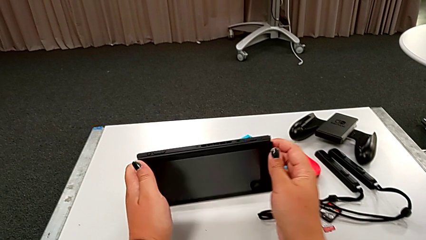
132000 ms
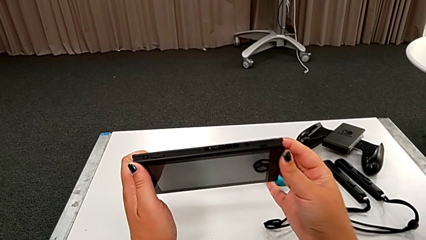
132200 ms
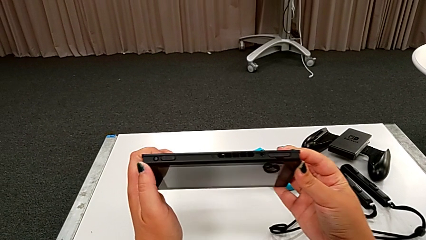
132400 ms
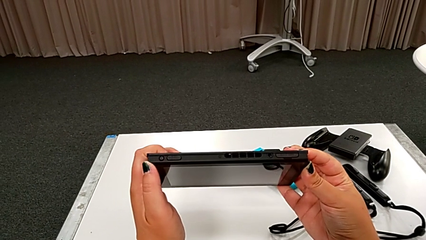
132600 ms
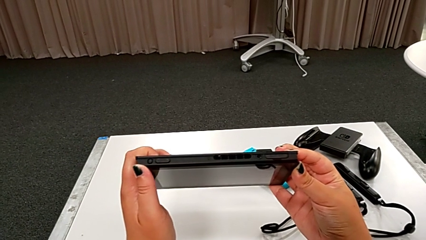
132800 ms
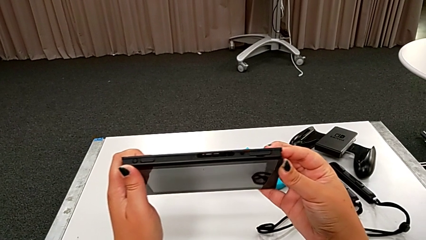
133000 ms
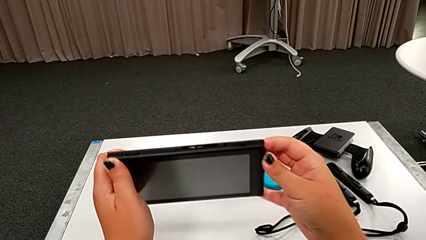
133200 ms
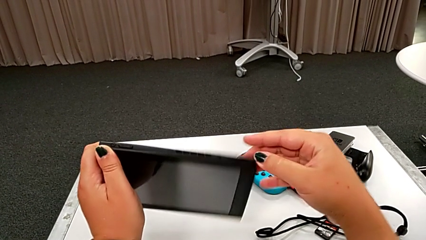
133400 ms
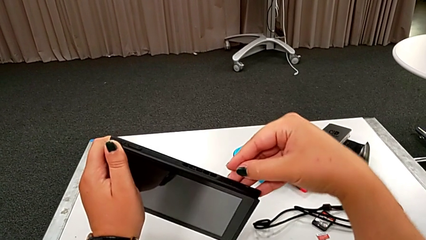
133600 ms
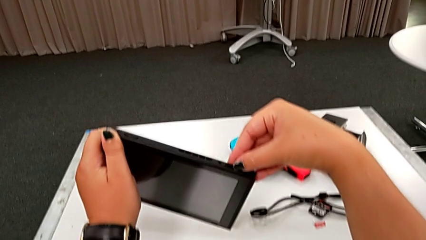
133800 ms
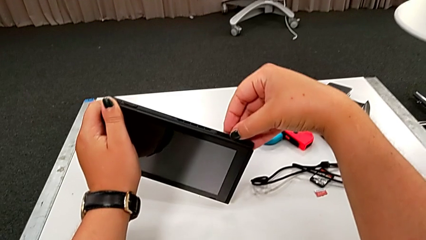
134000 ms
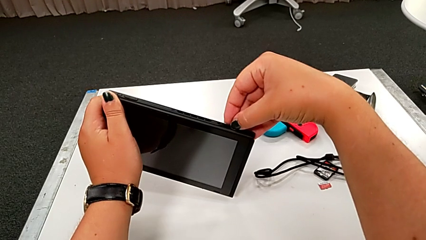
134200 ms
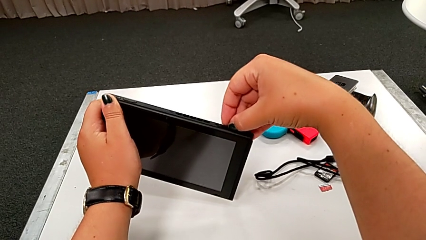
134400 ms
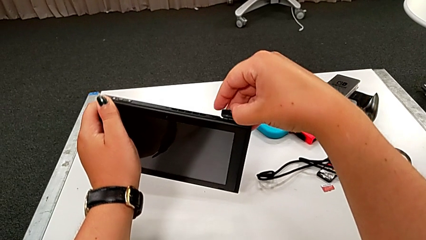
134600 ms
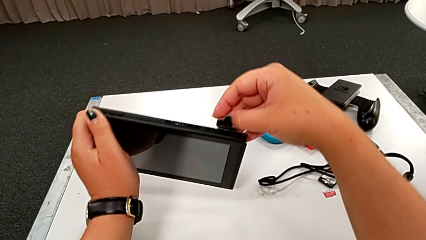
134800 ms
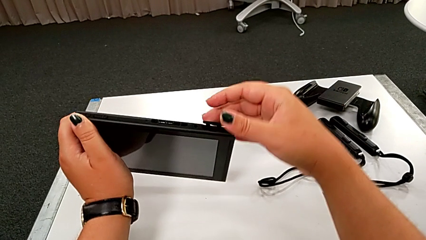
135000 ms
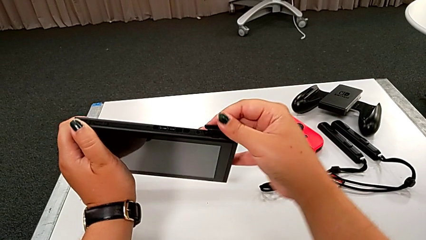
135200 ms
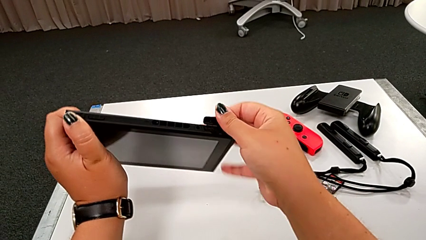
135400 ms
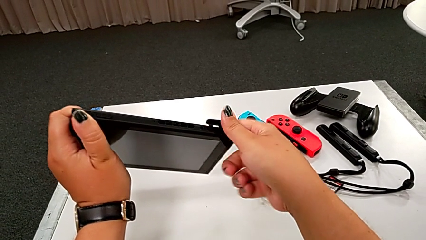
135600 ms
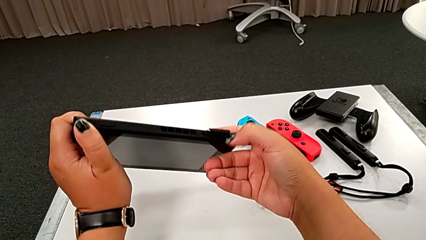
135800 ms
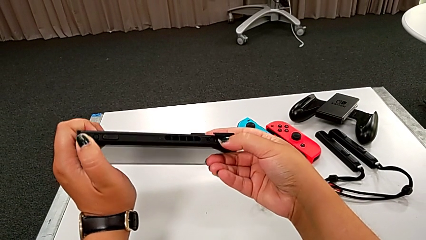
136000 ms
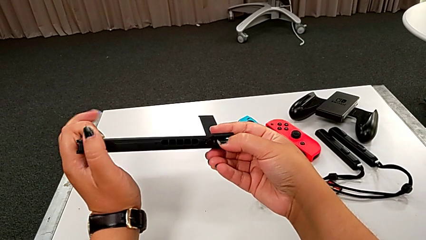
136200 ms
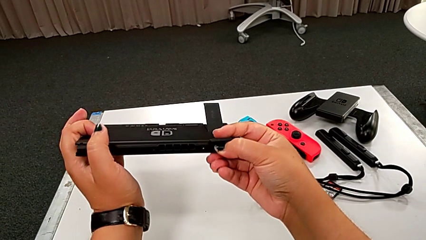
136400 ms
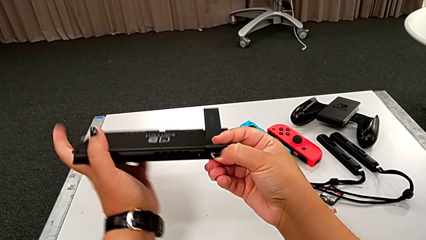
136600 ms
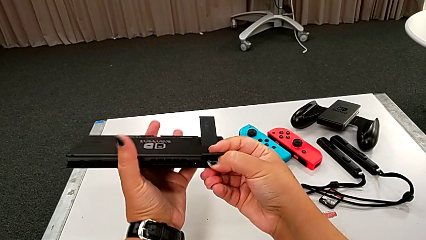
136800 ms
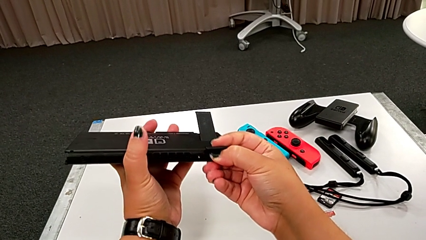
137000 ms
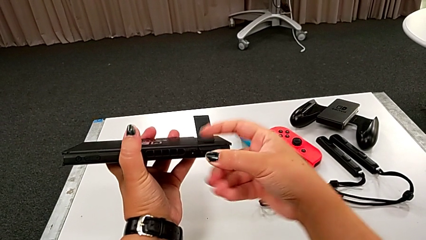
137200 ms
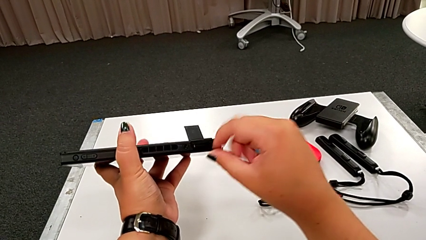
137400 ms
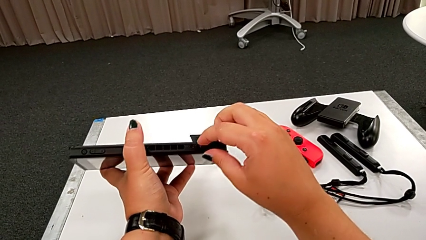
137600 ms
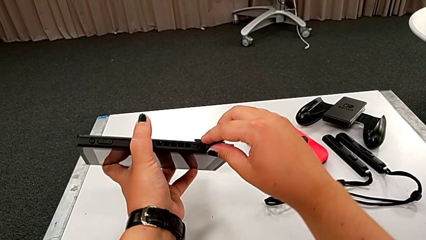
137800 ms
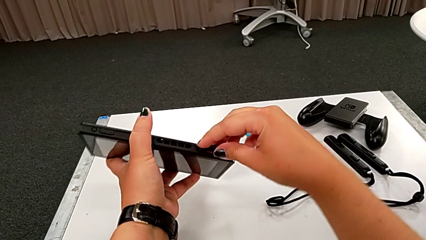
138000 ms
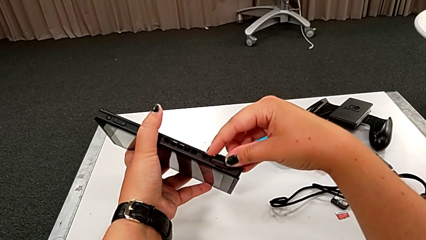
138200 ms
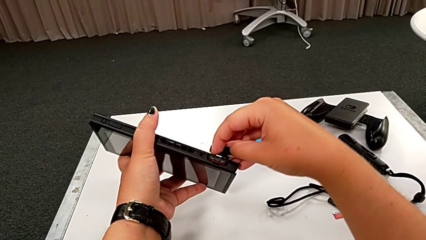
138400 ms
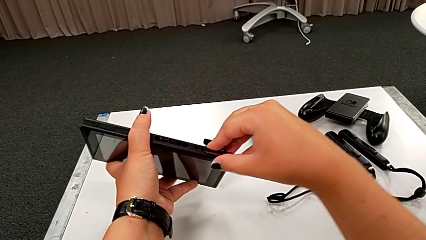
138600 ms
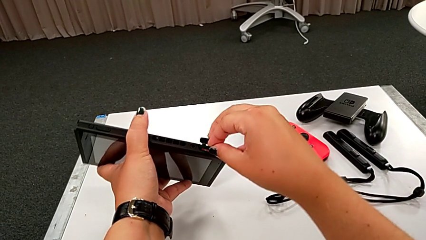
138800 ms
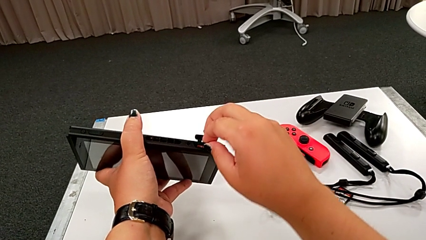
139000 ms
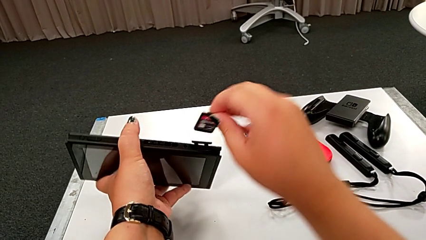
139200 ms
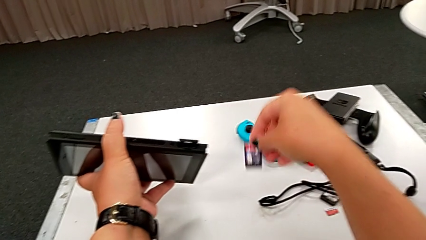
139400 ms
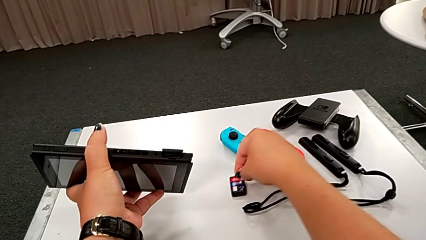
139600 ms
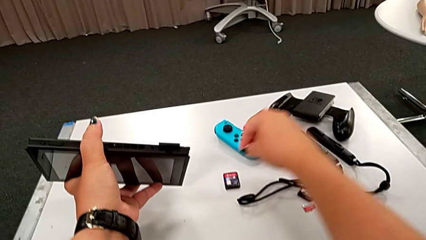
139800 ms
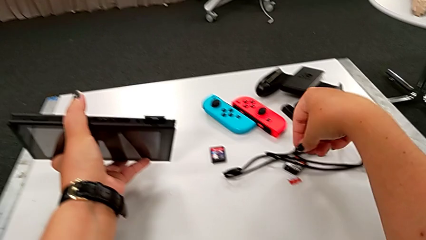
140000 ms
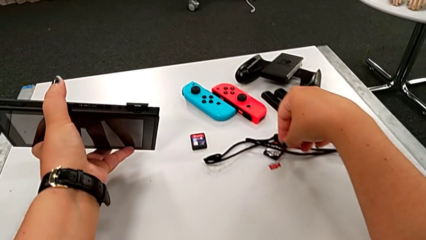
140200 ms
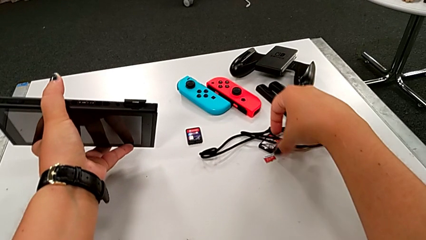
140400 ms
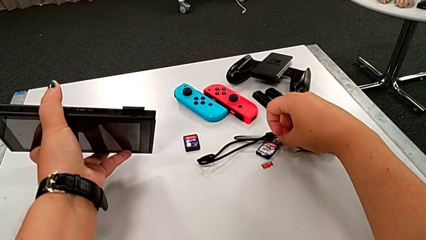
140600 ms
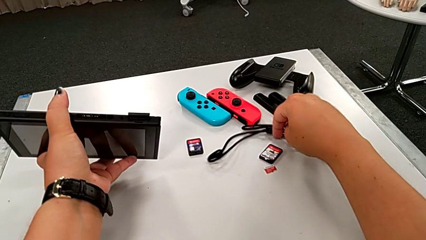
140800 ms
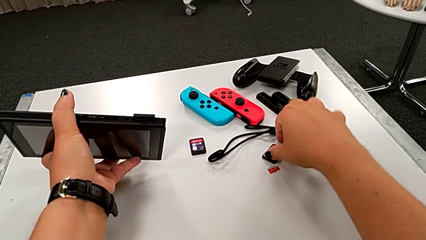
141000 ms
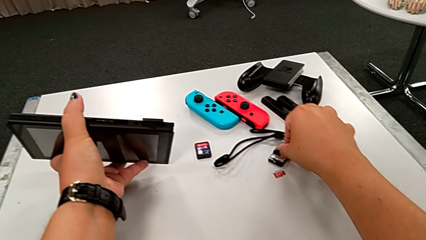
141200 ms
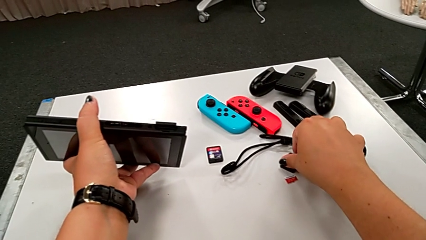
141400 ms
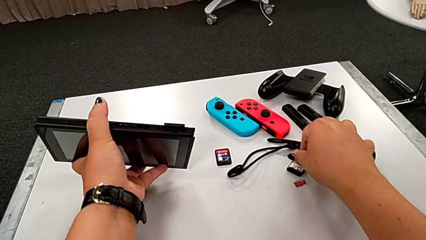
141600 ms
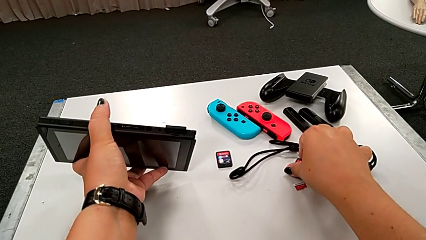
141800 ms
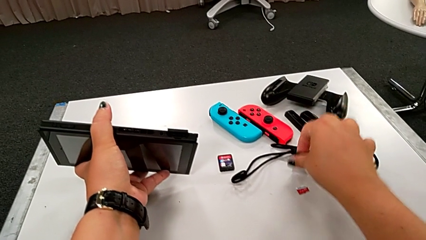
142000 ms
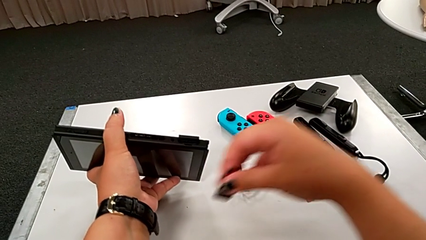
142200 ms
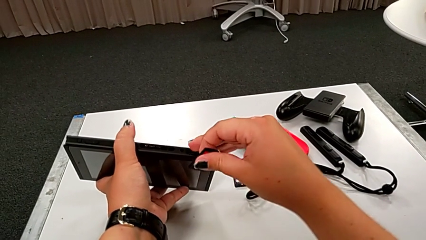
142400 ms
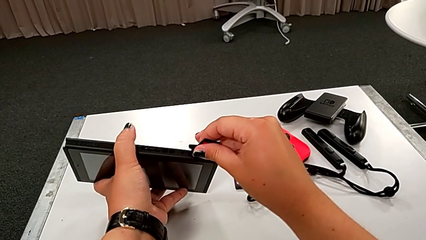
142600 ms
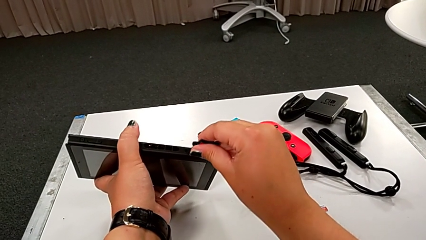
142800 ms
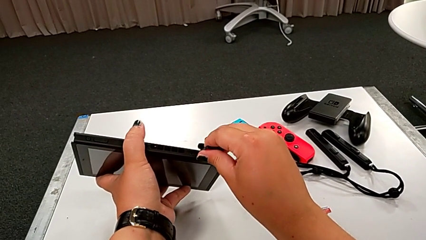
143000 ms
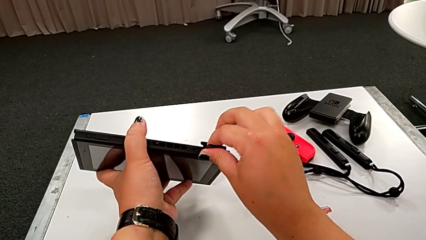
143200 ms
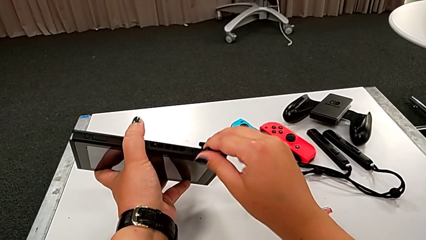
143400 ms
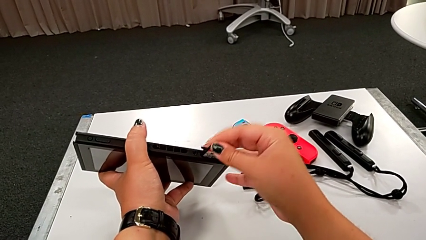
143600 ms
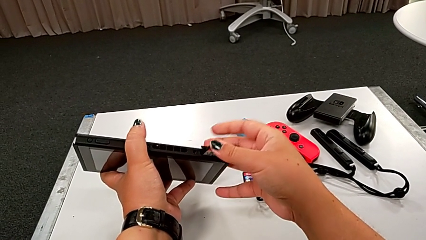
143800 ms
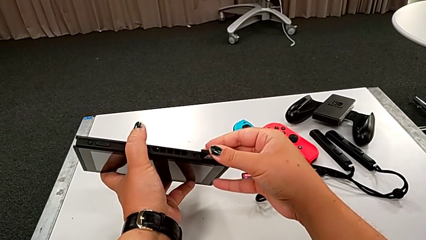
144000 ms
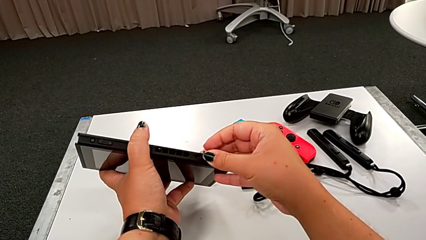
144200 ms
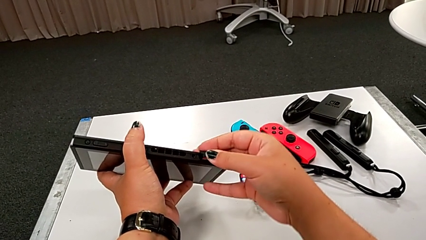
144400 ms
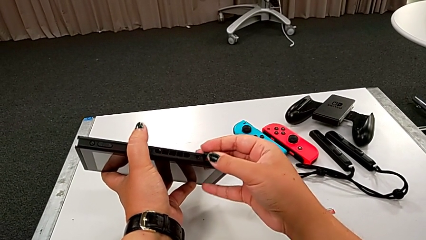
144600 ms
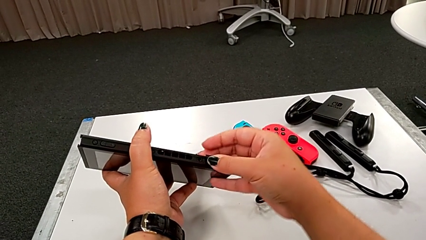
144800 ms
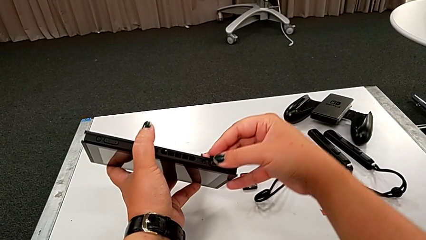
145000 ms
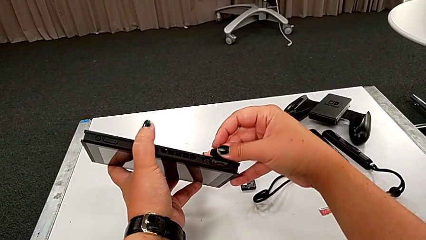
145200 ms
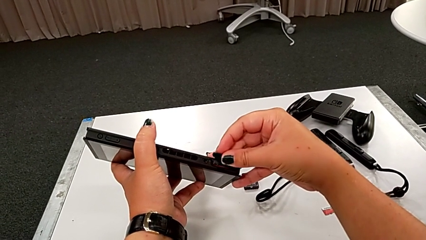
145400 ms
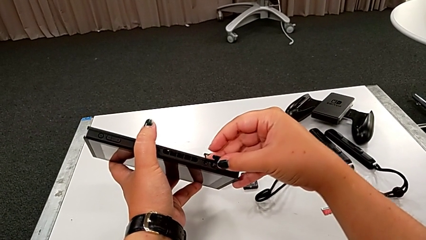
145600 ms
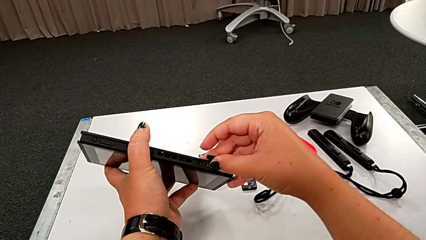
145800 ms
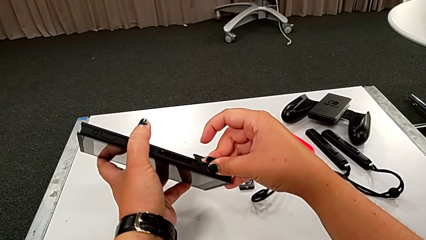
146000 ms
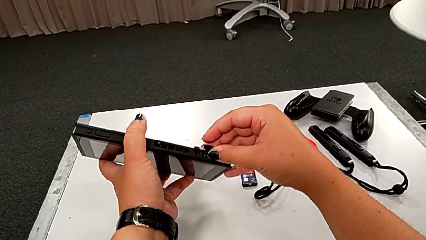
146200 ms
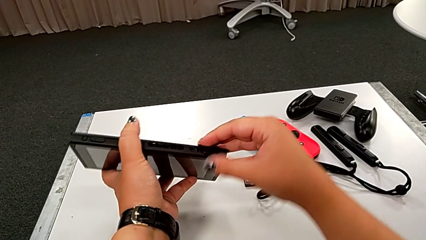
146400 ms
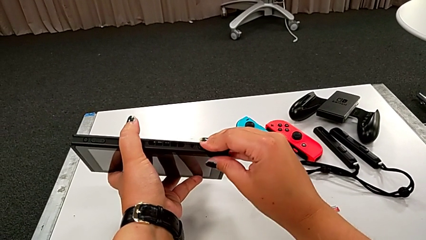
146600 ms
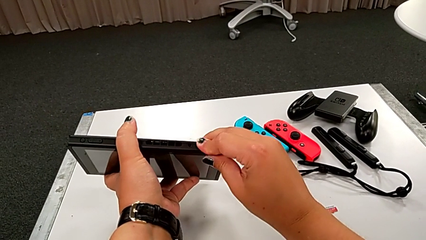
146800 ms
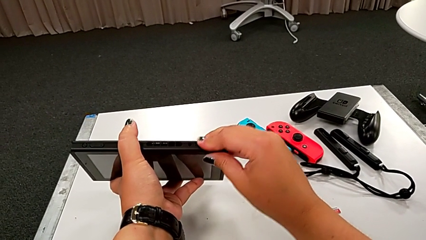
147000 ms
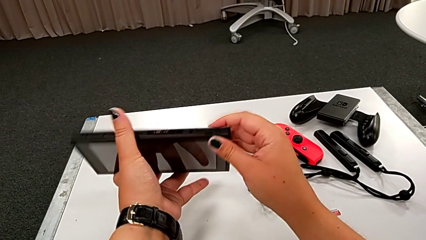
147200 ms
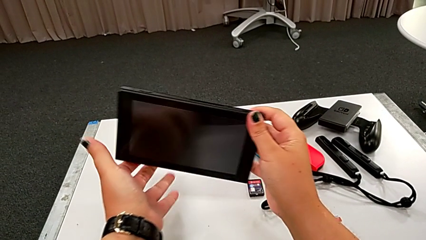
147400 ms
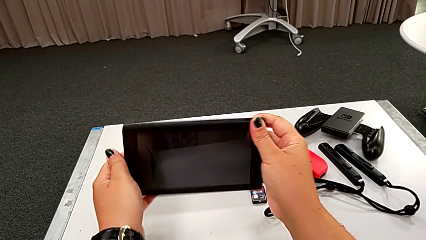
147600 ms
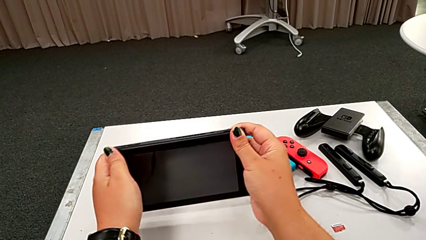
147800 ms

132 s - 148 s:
The camera wearer exchanges the game card. They grab the black touch screen, pull the top game slot, press the game card and pull it. They drop the little game card, grab it, insert it, press it and close the game slot.
